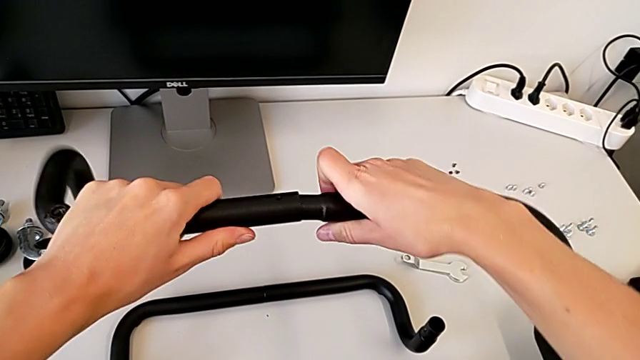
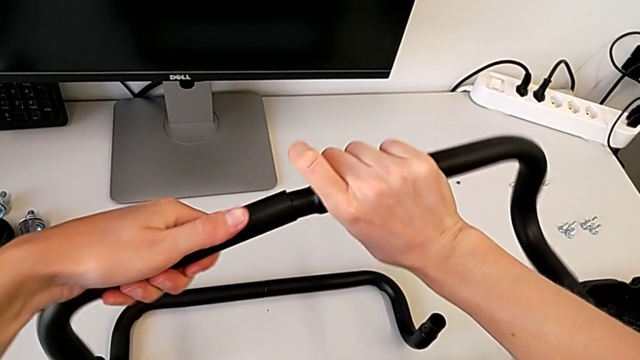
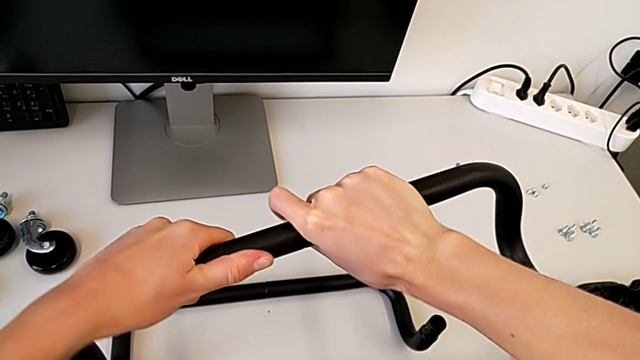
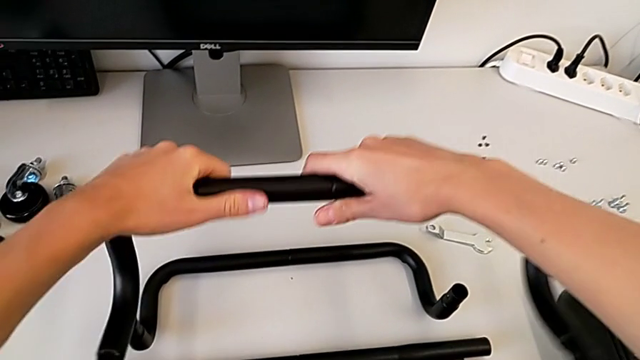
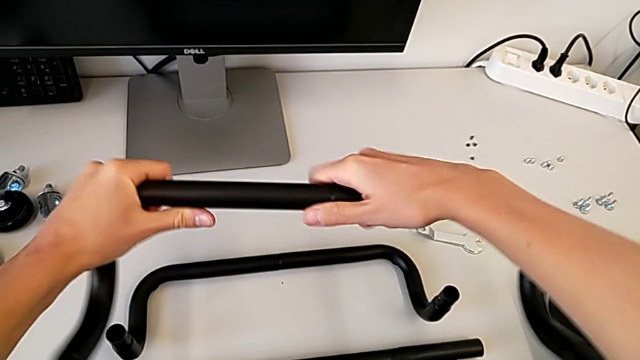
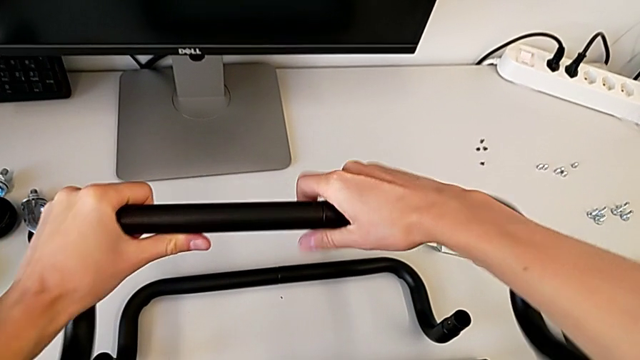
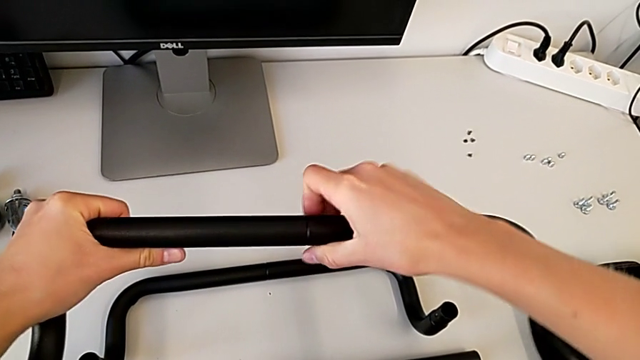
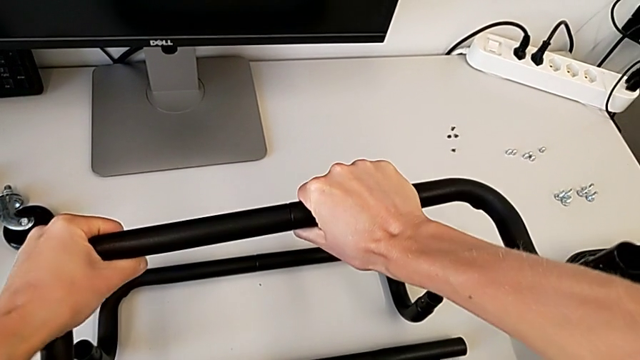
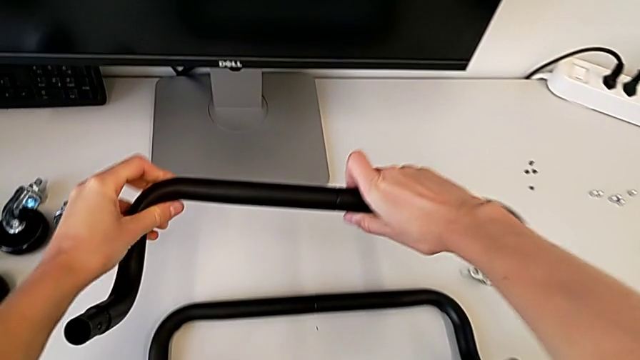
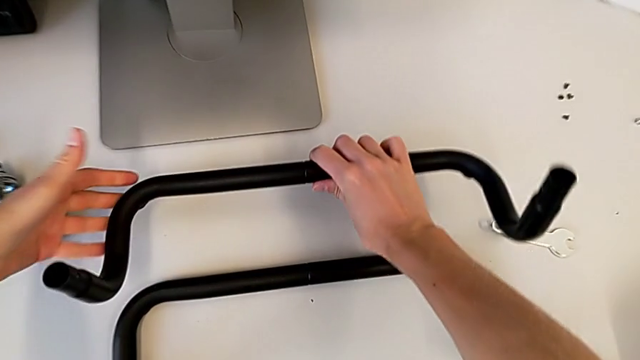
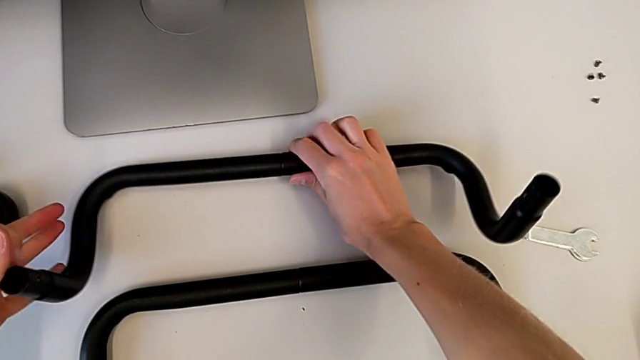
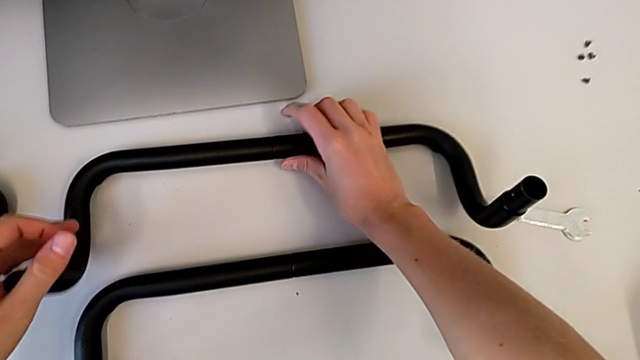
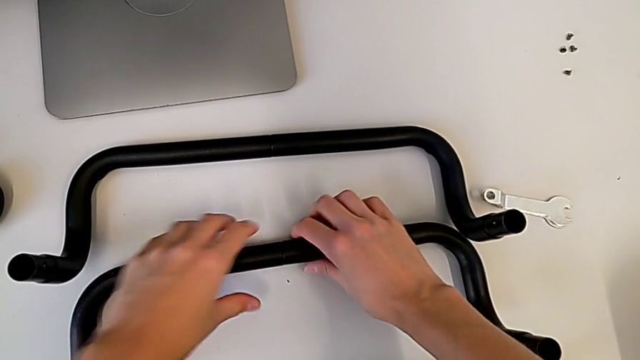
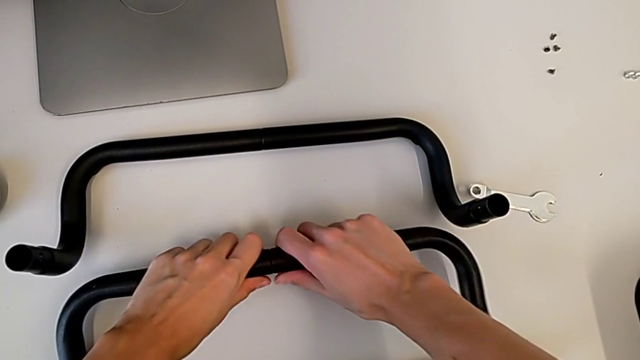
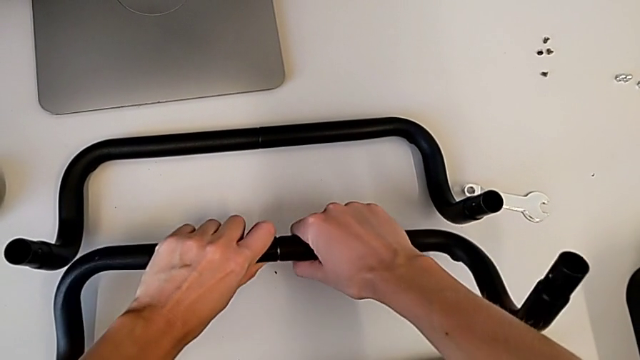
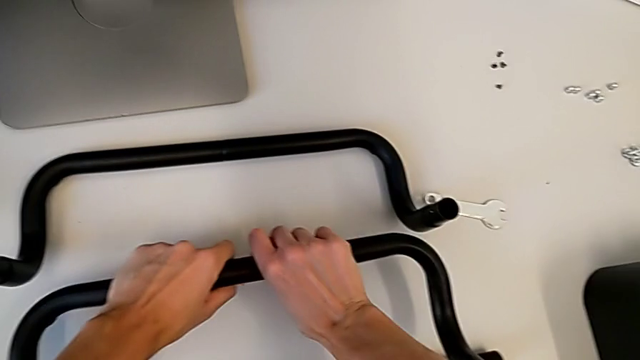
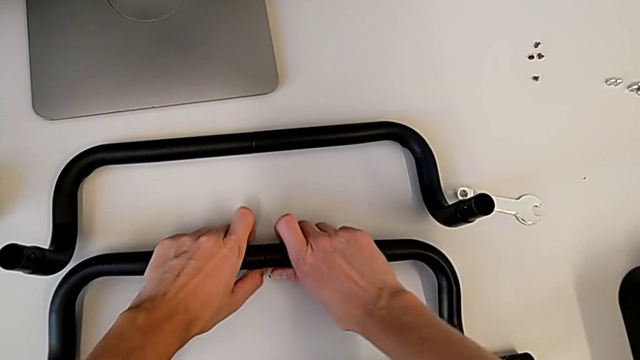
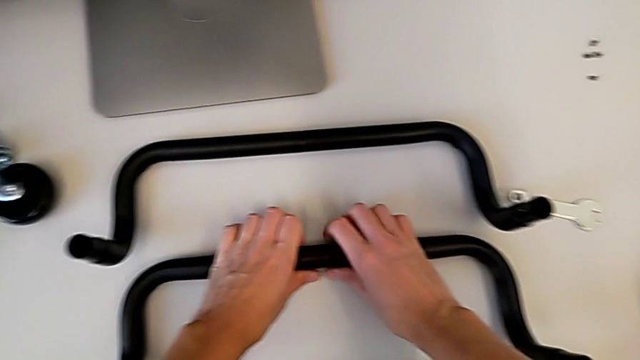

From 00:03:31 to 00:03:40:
The camera wearer is assembling the second base frame. They keep assembling the second frame, place it, wrongly hold the first frame and place the frame.

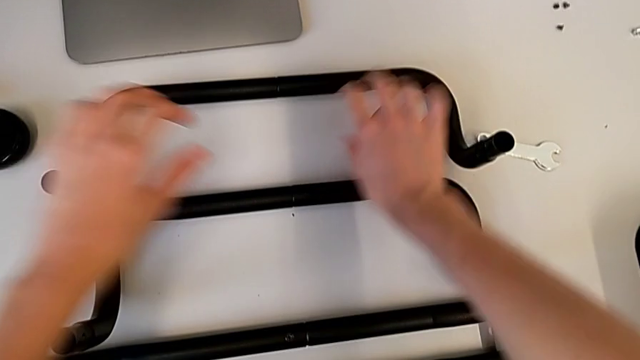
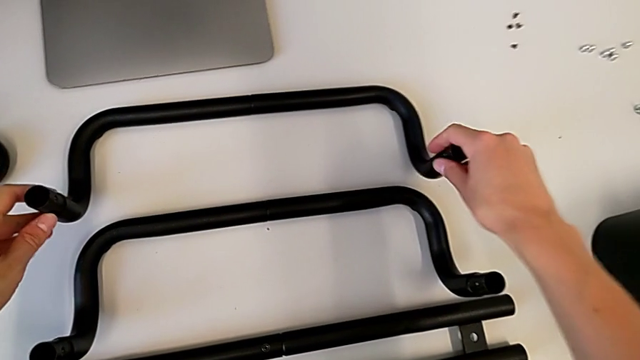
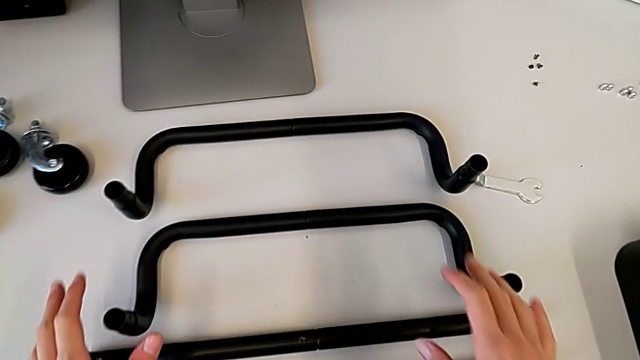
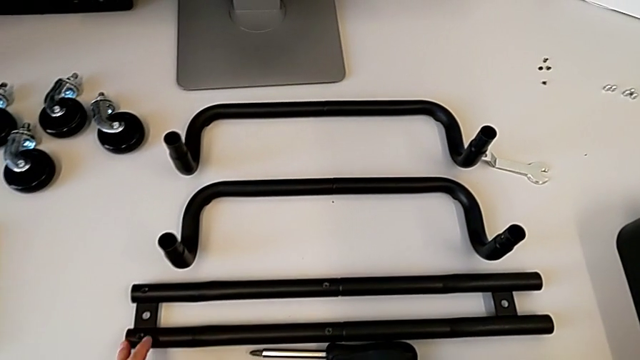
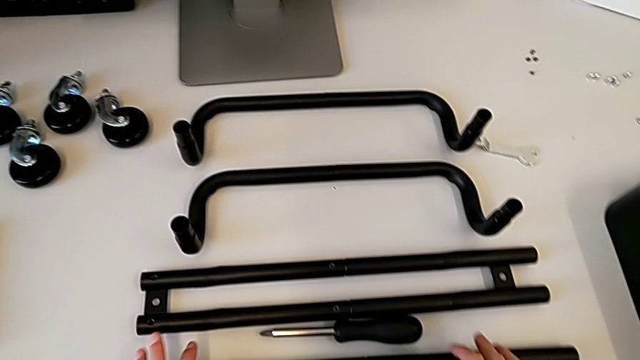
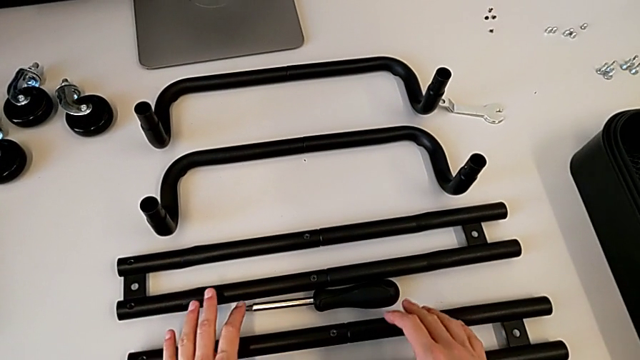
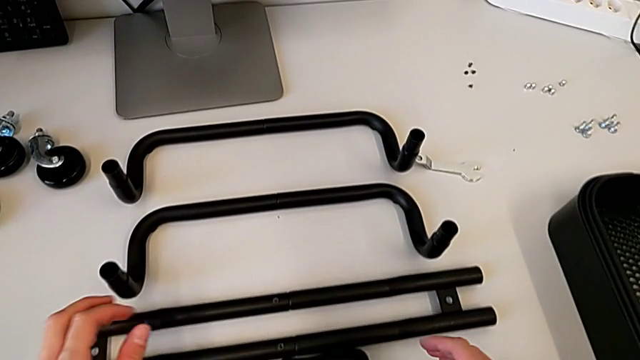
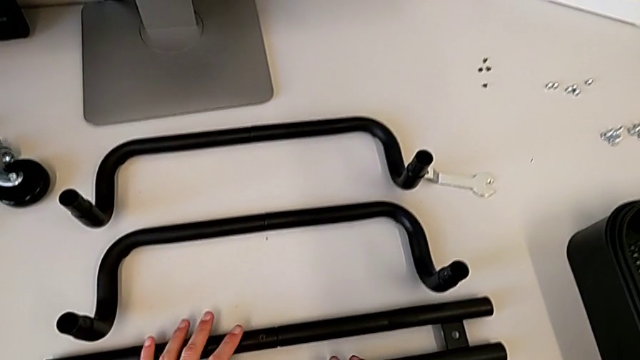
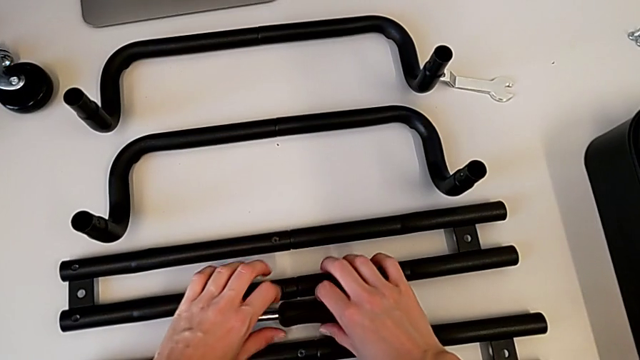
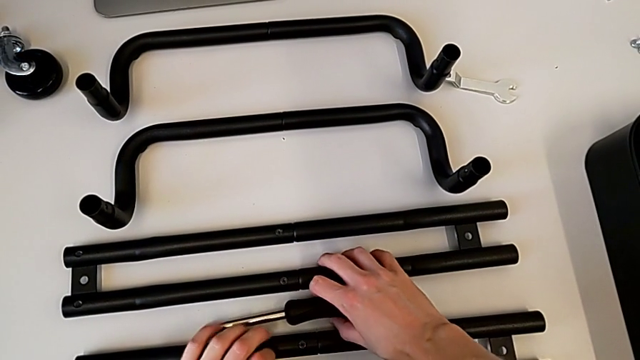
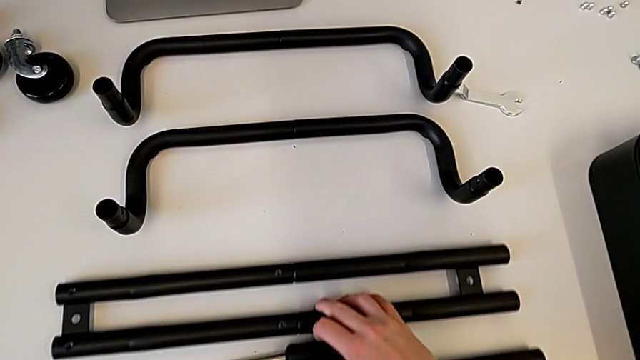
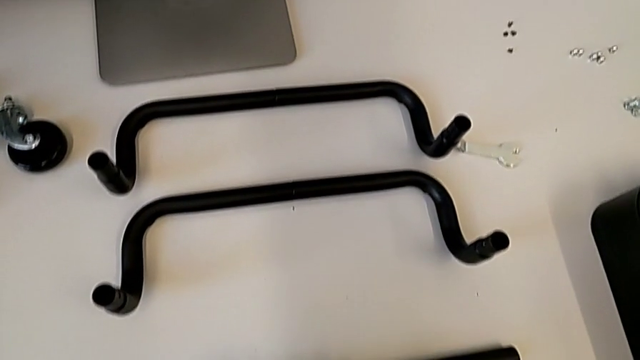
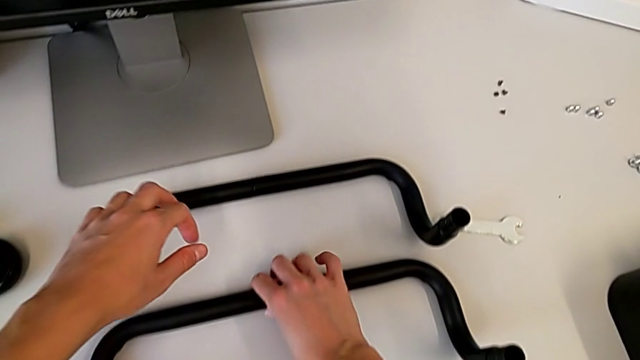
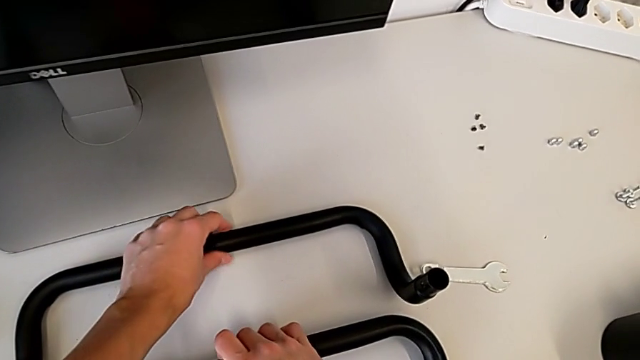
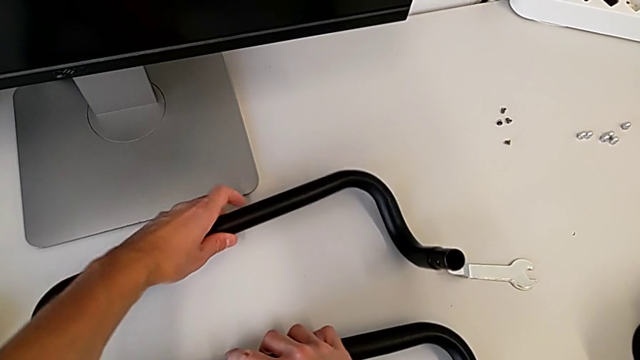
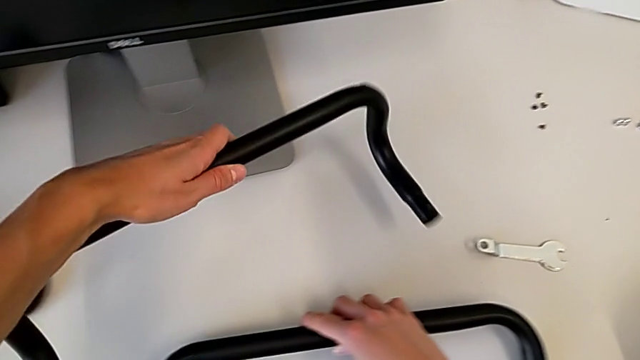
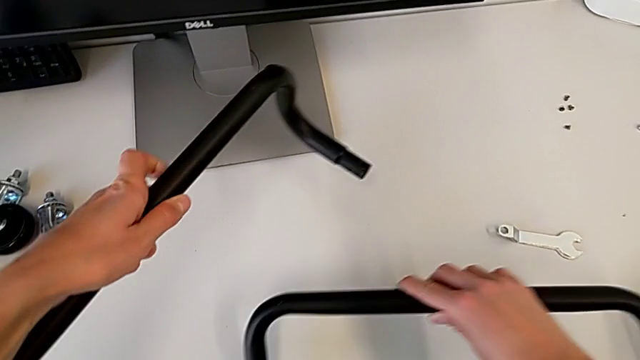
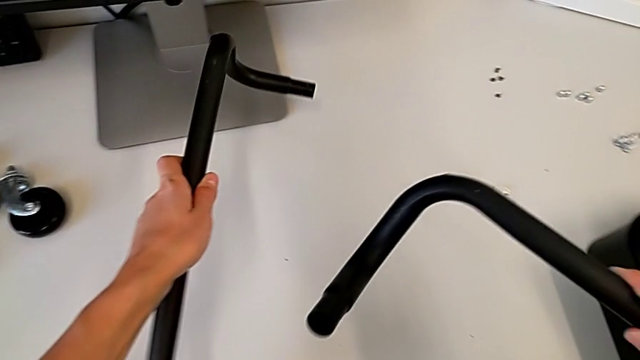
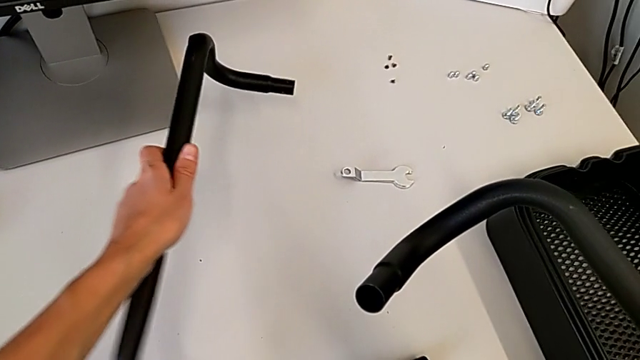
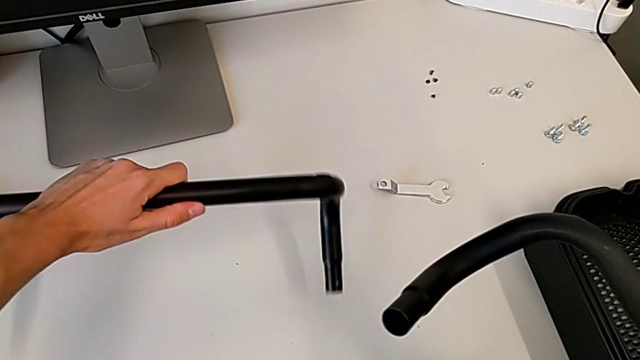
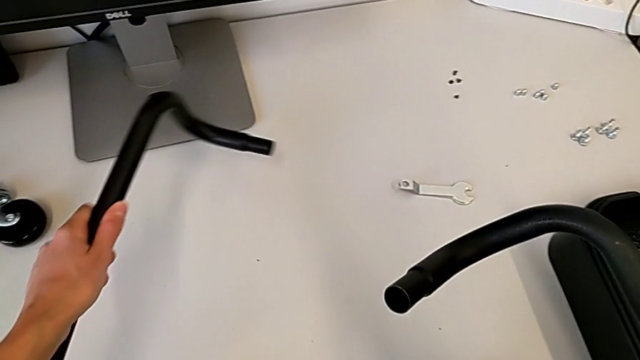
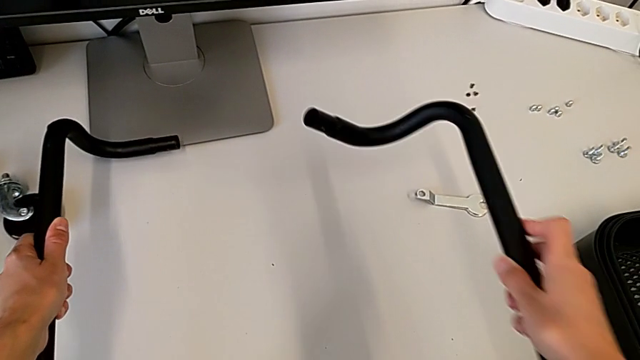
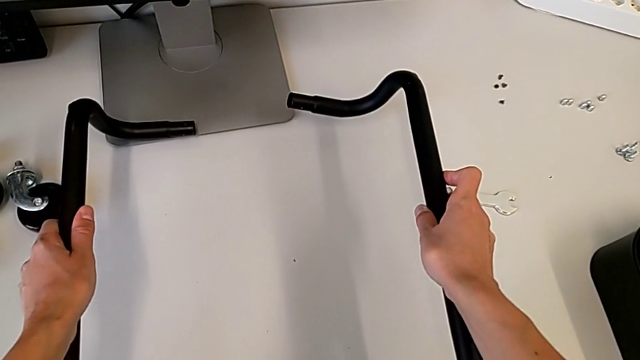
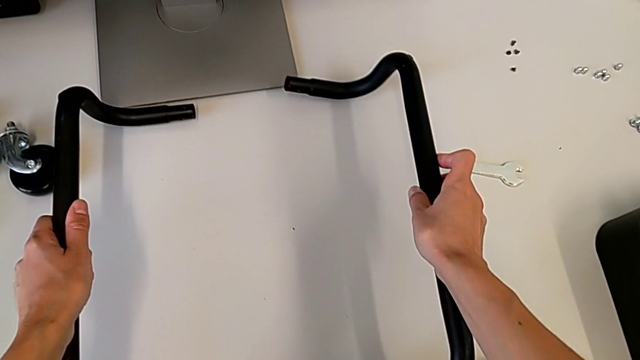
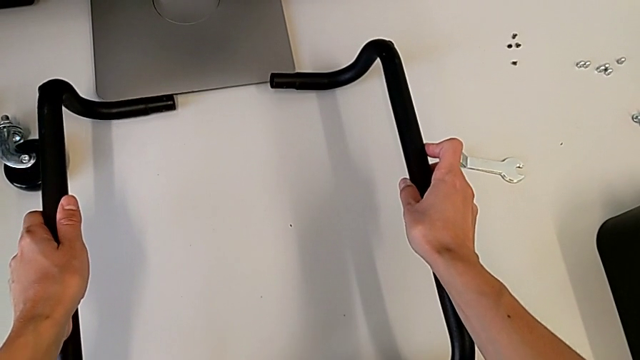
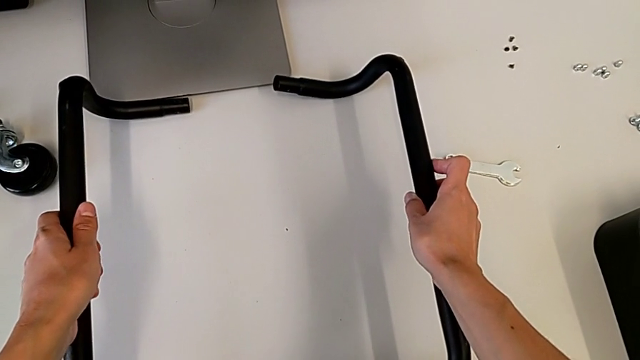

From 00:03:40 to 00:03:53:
The camera wearer is arranging the base frame. They grab the leg and begin to wrongly place the frame.
